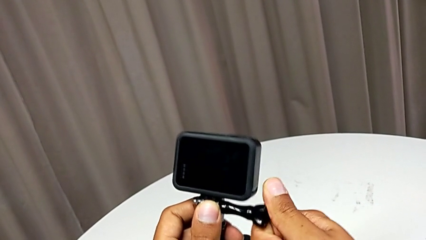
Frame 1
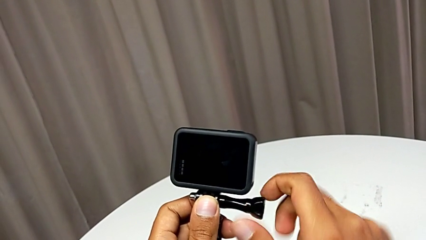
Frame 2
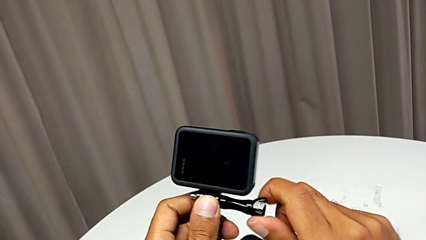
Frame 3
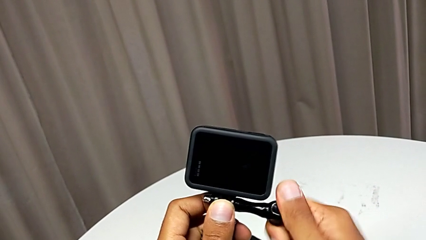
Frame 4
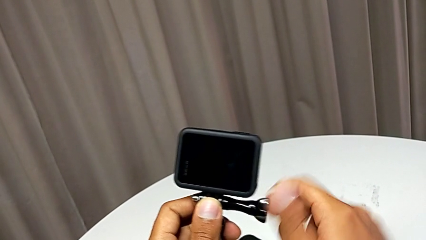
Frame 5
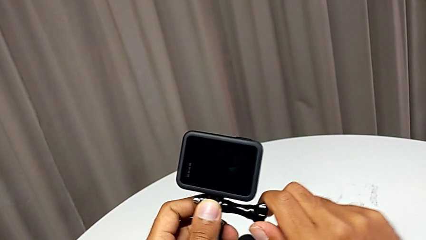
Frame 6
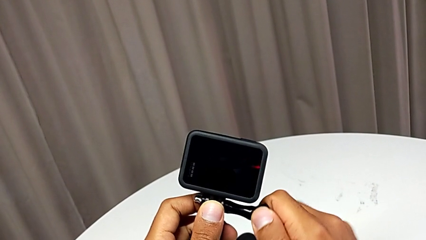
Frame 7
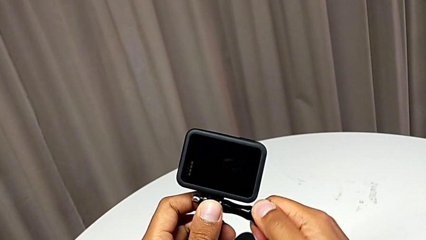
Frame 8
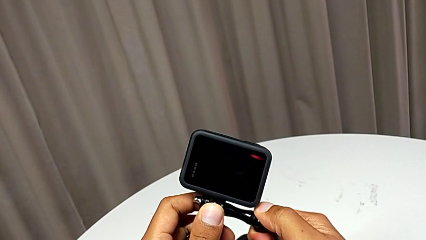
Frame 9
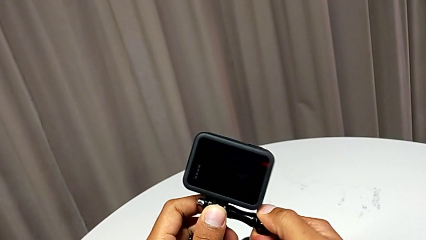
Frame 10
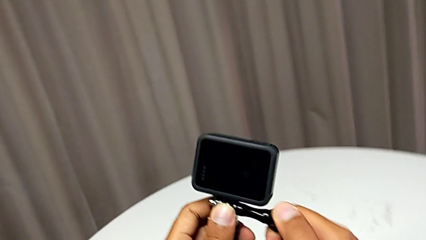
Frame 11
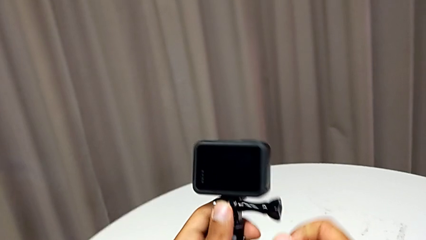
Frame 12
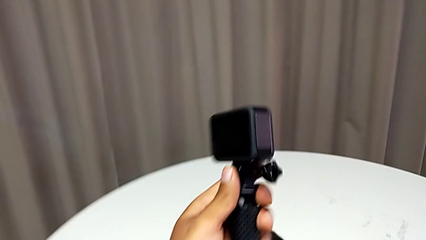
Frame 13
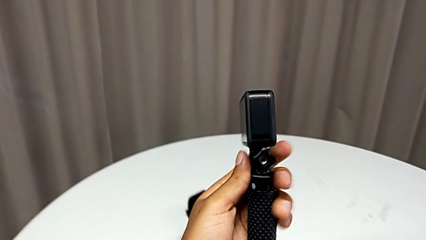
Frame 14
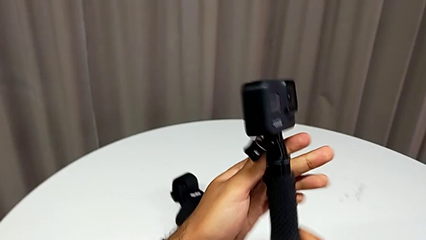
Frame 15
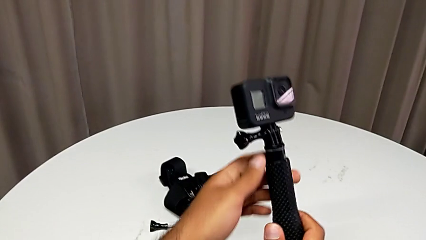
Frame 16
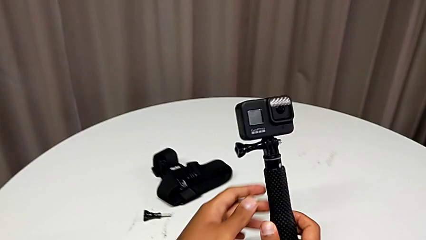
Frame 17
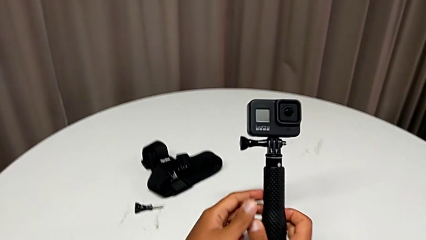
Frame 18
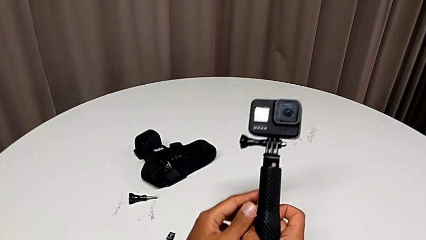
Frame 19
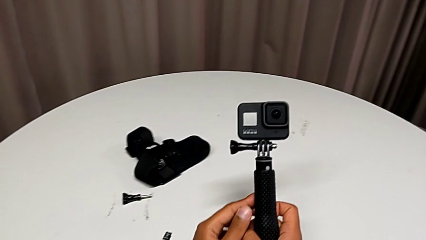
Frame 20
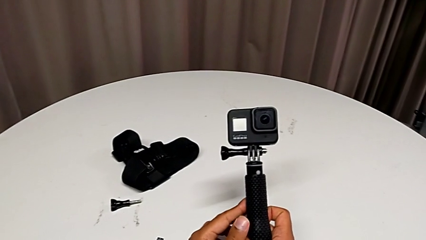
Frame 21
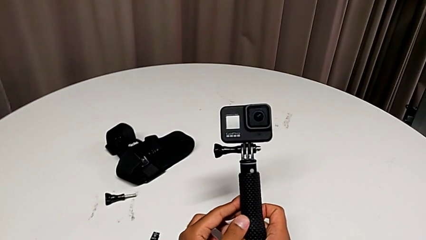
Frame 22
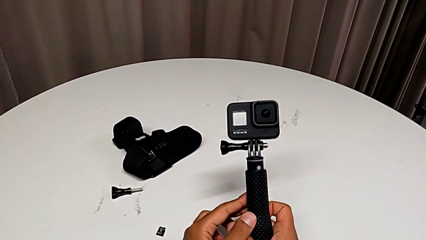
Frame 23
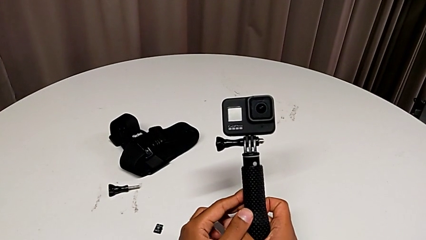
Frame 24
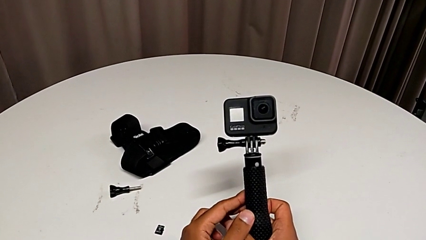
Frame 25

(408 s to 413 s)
The camera wearer is exchanging the strap for a handheld grip. They screw the handheld grip.

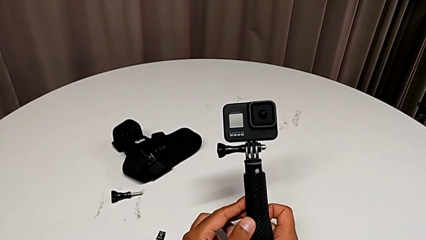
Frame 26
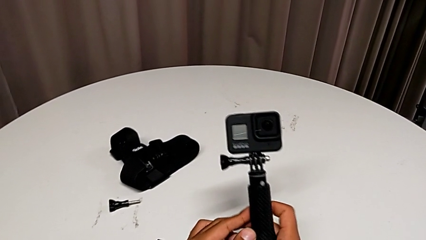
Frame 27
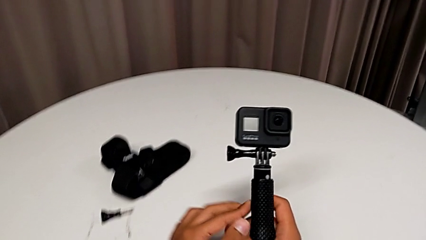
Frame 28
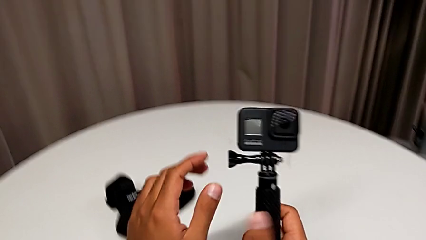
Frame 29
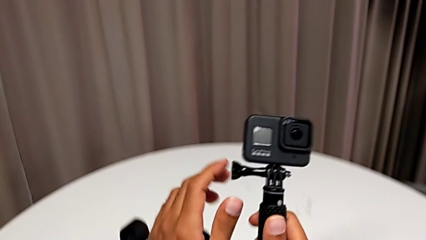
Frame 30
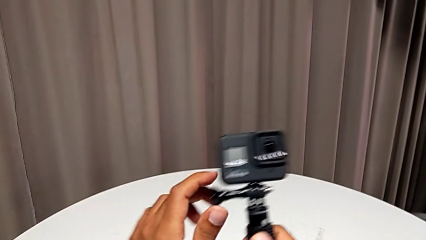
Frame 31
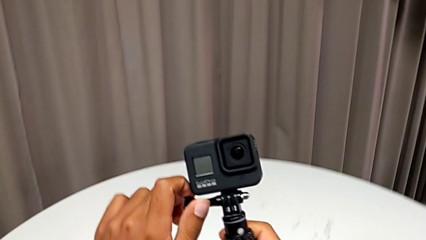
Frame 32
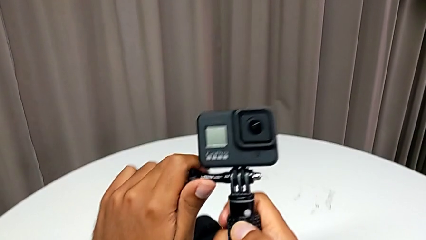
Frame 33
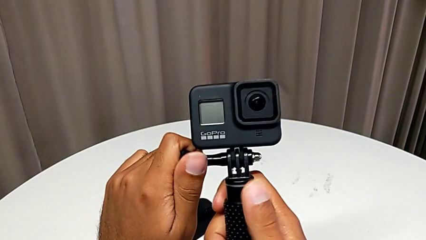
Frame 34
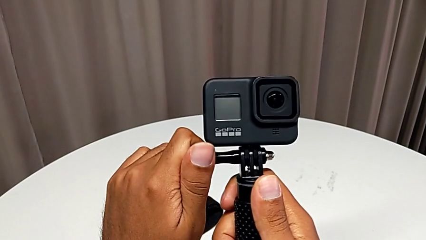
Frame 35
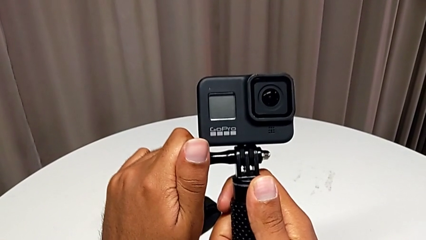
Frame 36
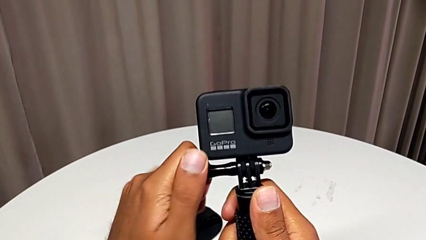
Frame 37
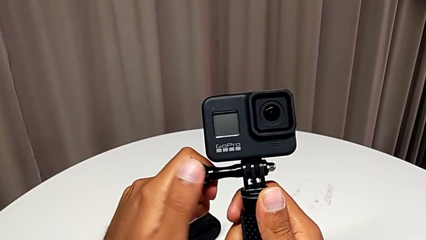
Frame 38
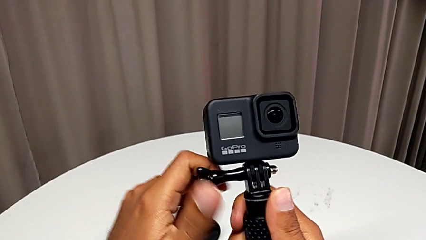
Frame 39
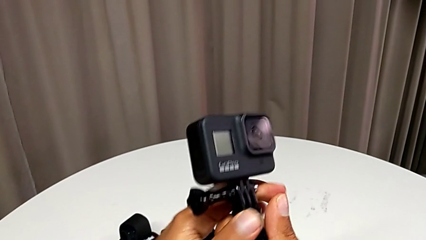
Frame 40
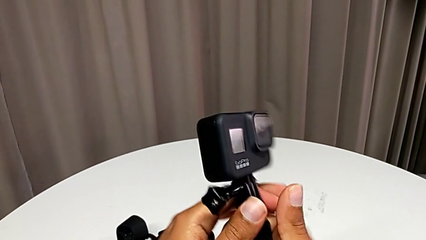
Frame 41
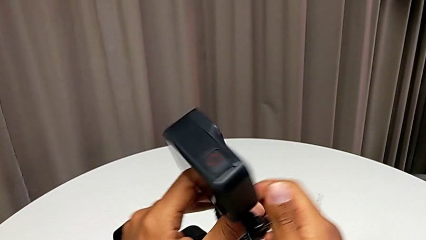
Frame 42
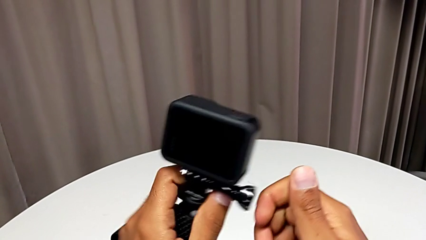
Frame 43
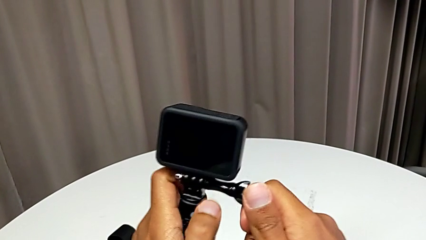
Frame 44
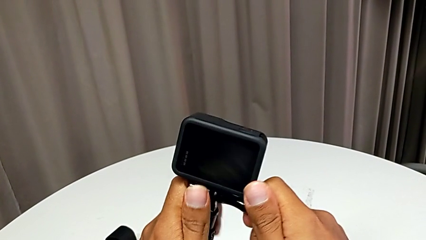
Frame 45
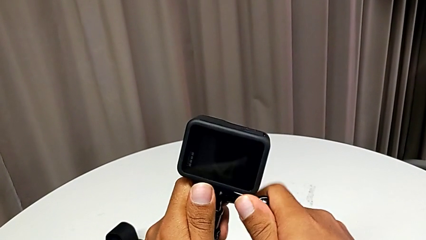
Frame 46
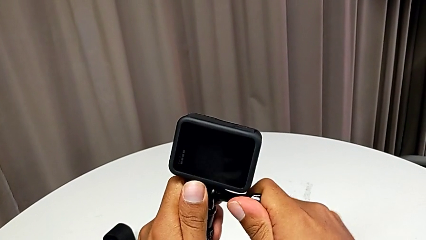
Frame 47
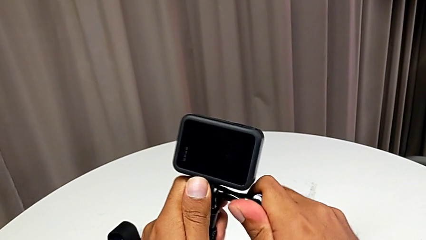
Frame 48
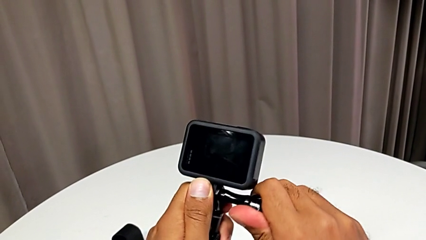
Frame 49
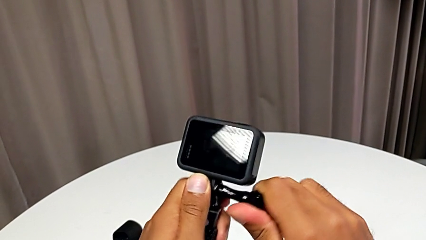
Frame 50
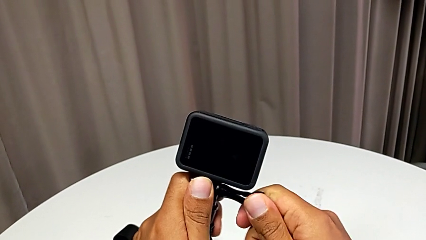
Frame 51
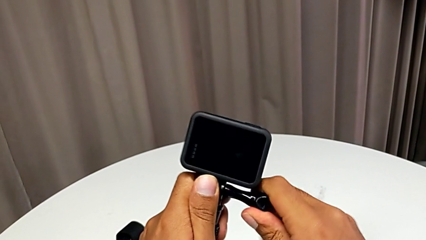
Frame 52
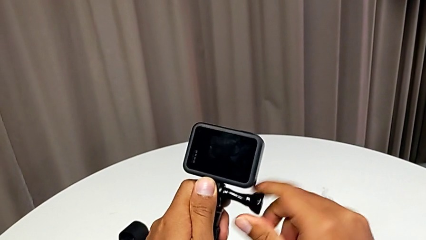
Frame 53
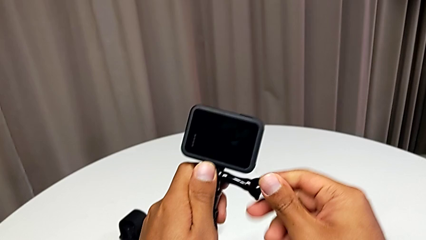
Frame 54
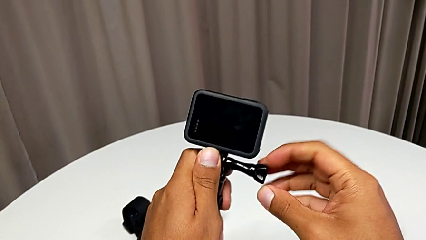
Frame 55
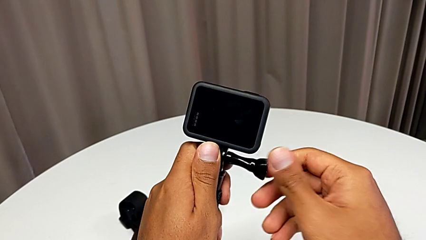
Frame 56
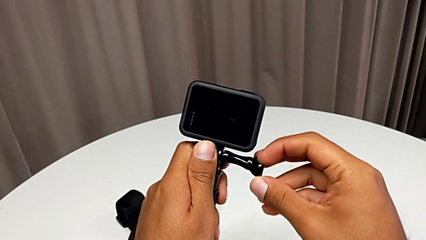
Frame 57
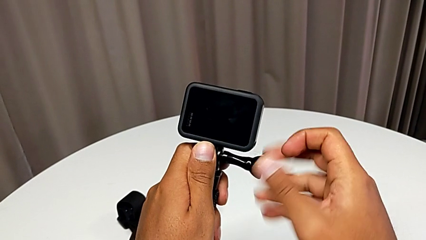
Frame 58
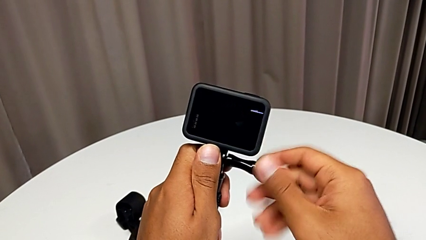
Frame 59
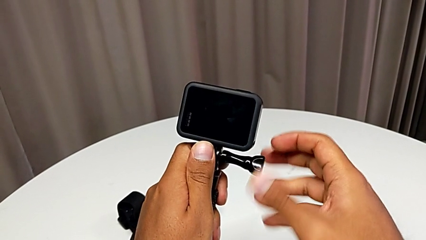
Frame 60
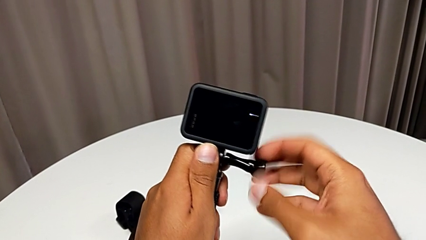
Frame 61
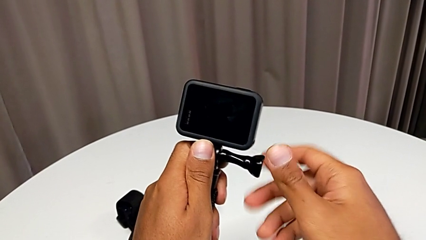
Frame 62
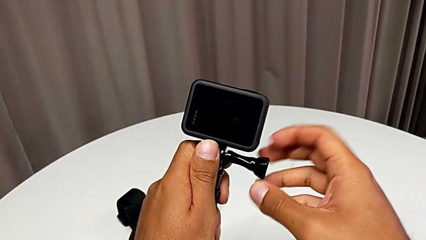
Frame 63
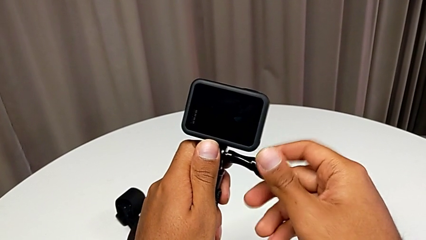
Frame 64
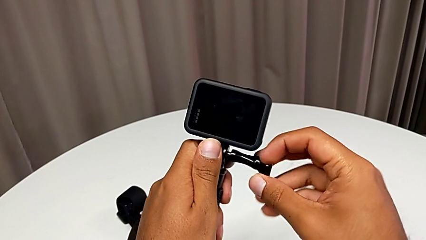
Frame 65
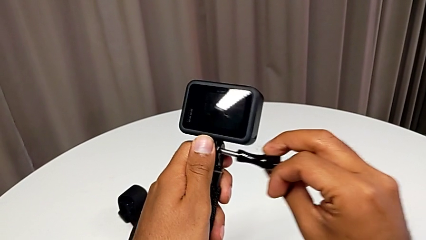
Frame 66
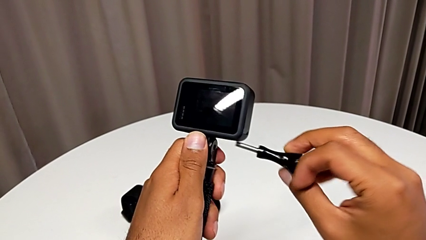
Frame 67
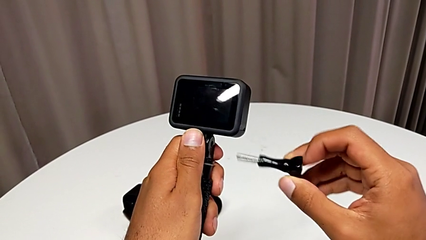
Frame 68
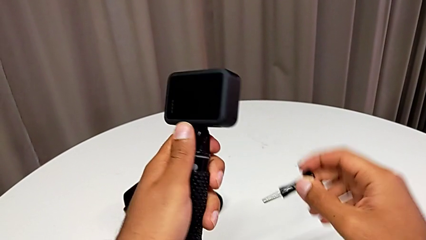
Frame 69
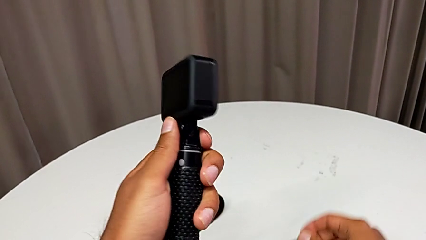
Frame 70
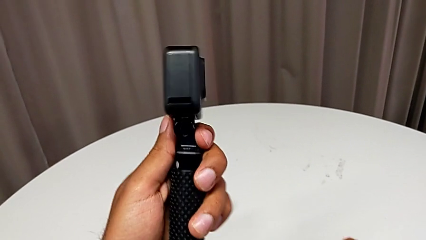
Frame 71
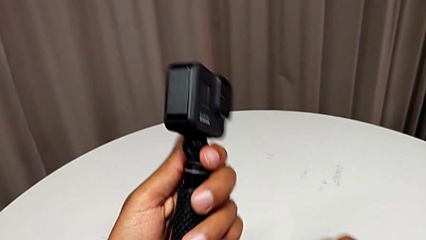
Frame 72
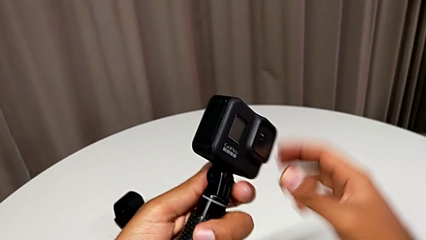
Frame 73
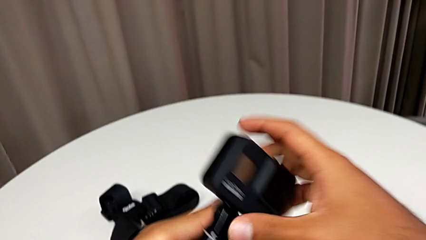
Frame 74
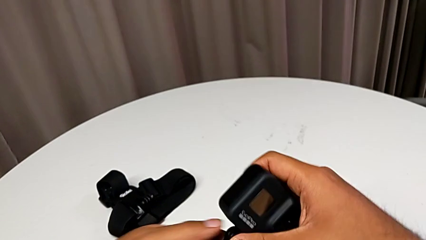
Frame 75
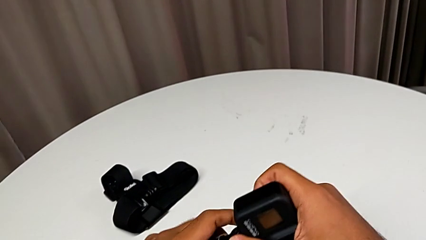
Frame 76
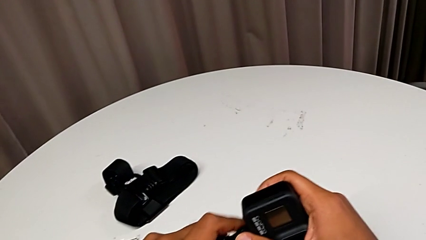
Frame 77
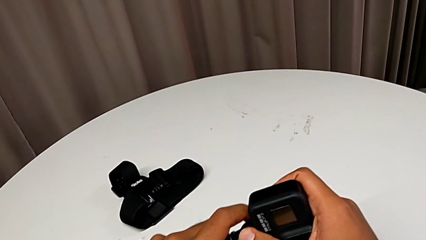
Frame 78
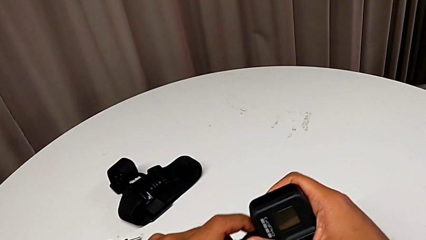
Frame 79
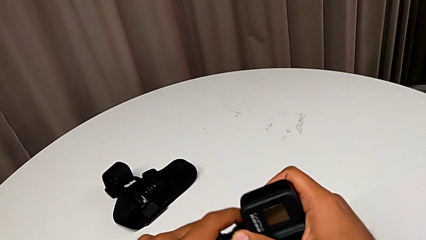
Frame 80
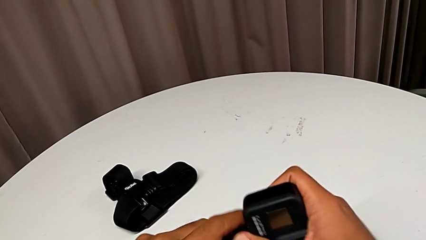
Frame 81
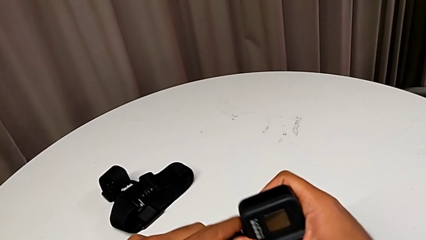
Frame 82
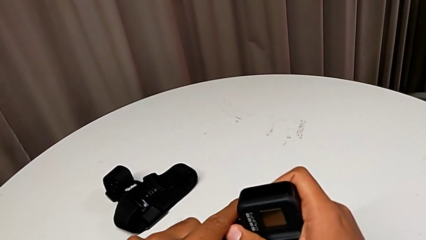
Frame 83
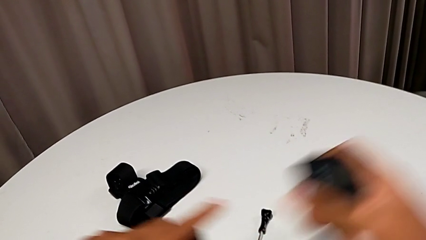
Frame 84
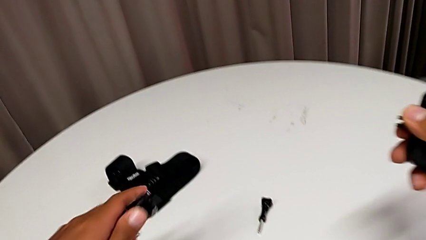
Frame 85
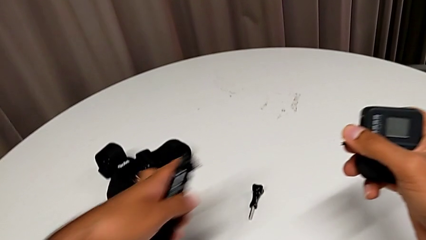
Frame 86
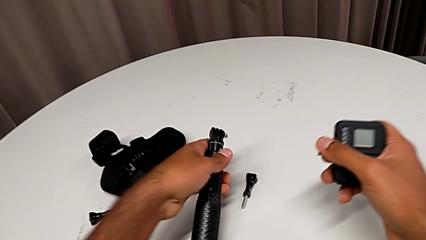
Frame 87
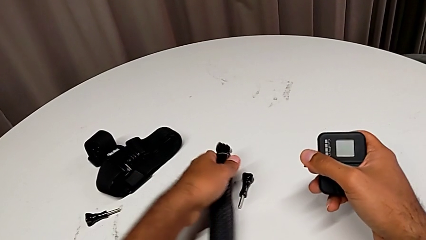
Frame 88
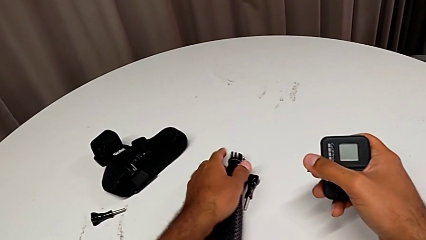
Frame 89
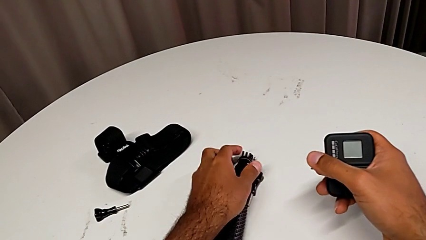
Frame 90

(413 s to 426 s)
The camera wearer is removing their handheld grip. They unscrew the handheld grip and begin to disassemble it.
